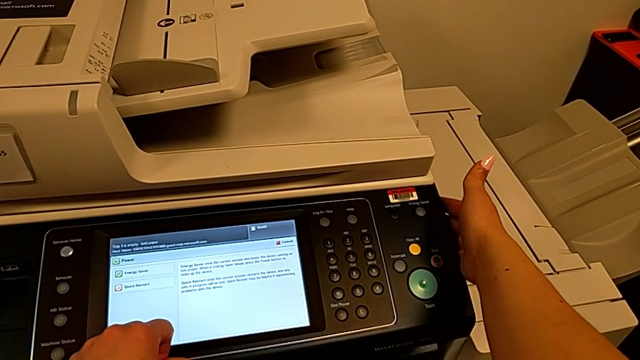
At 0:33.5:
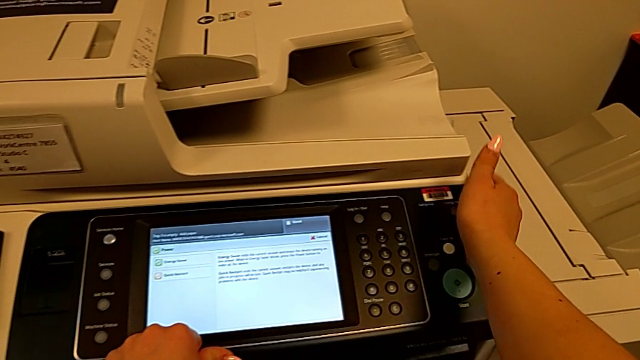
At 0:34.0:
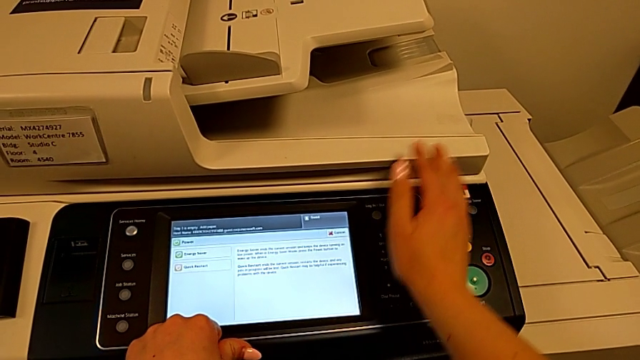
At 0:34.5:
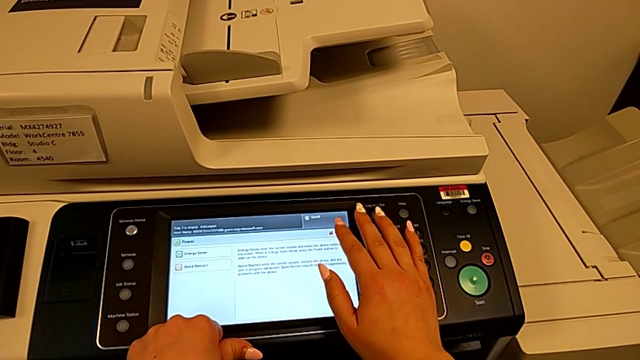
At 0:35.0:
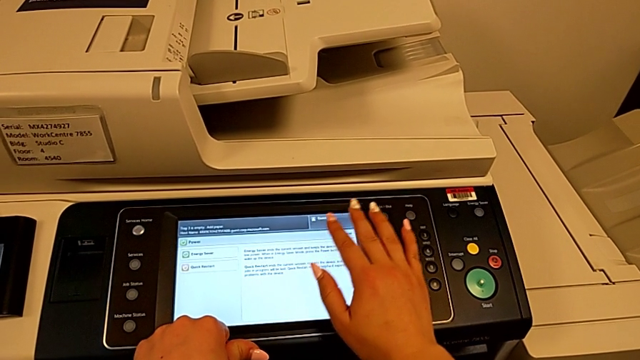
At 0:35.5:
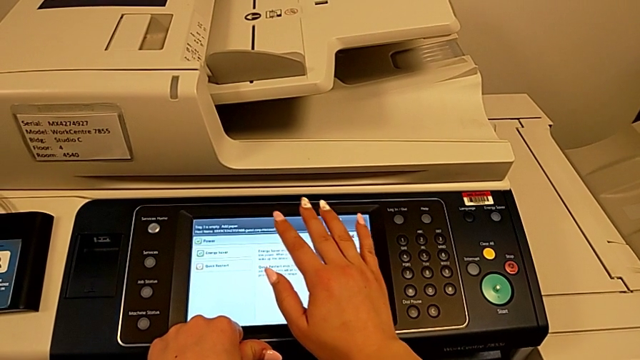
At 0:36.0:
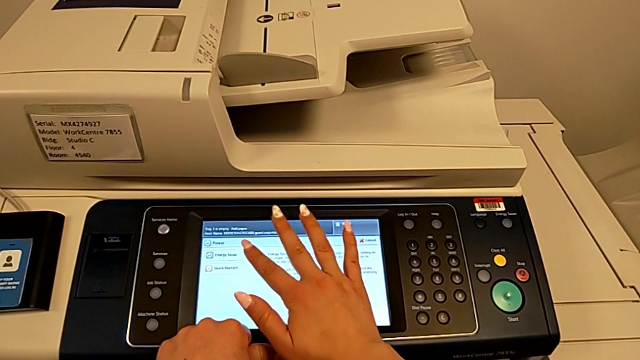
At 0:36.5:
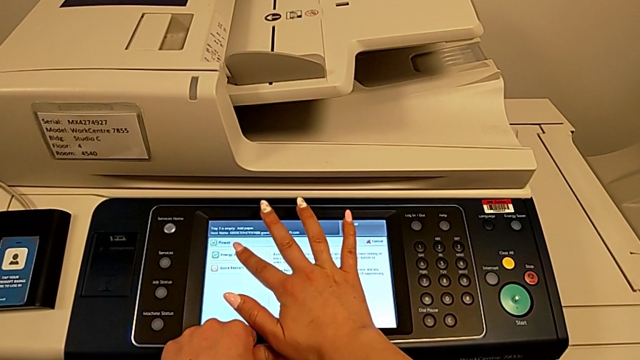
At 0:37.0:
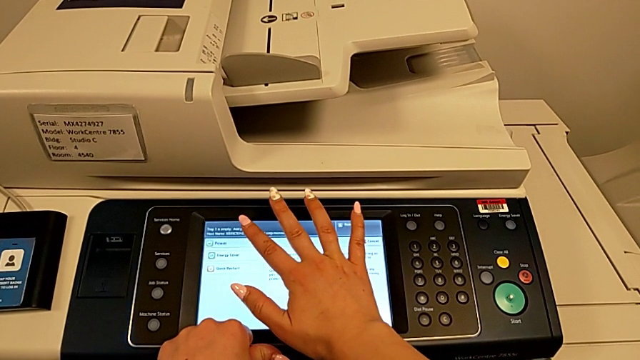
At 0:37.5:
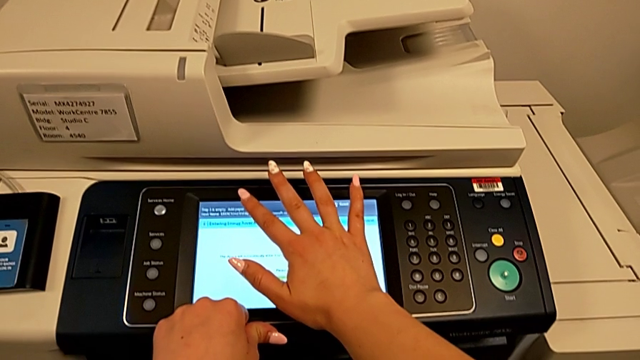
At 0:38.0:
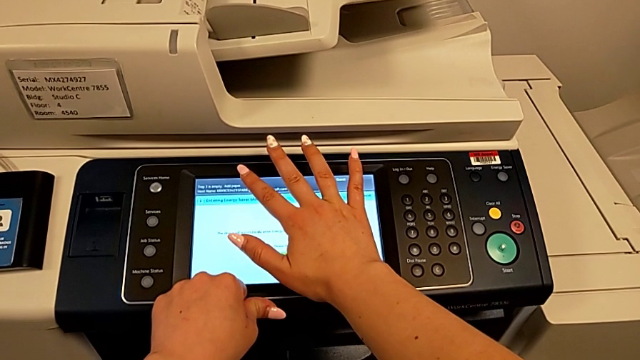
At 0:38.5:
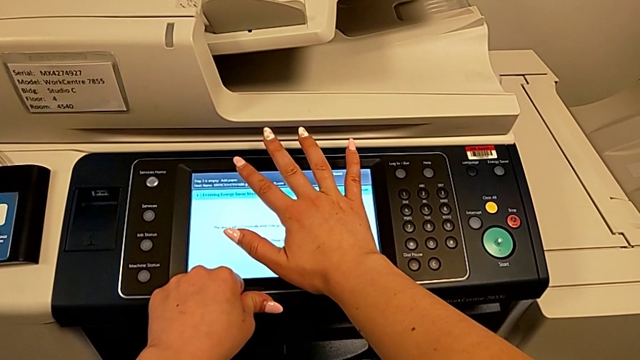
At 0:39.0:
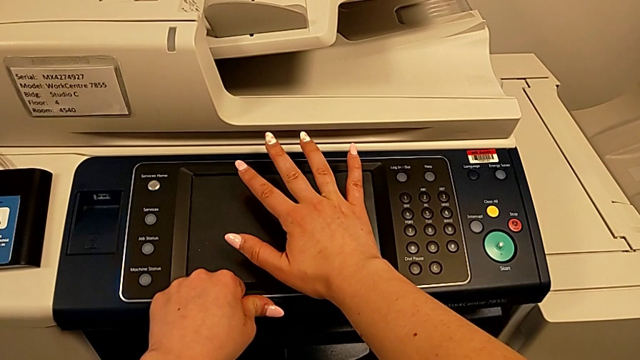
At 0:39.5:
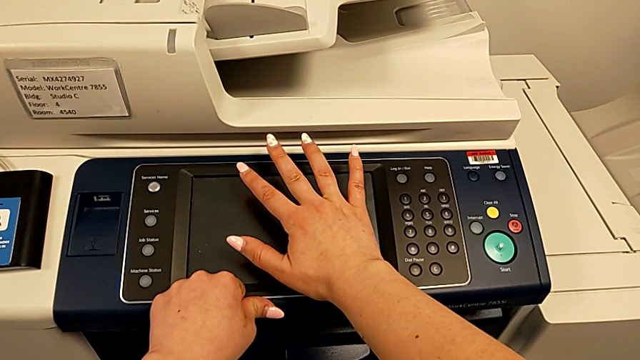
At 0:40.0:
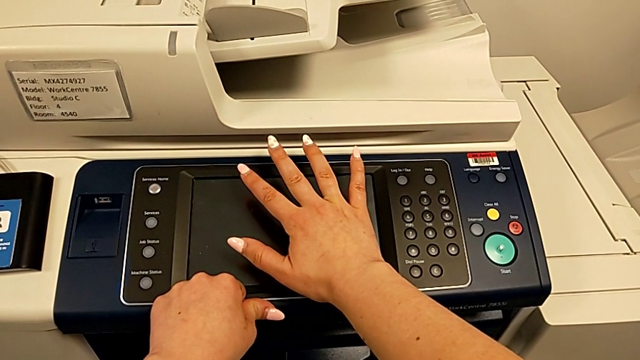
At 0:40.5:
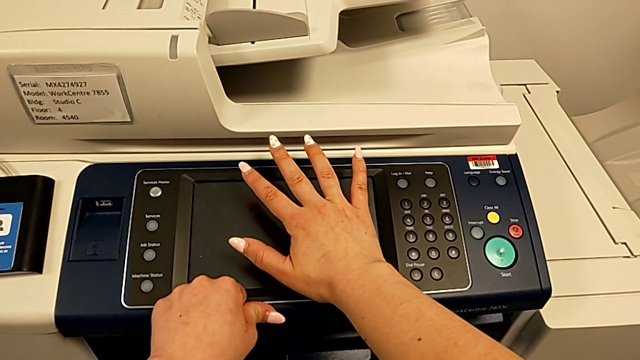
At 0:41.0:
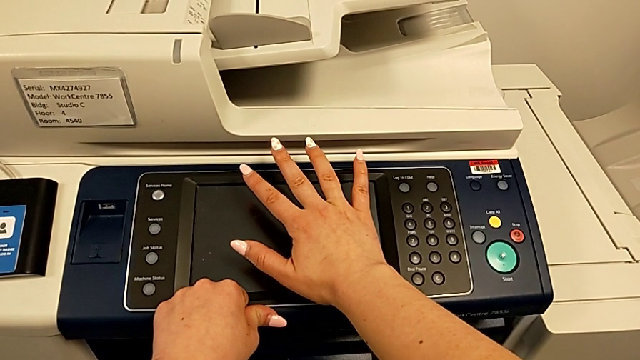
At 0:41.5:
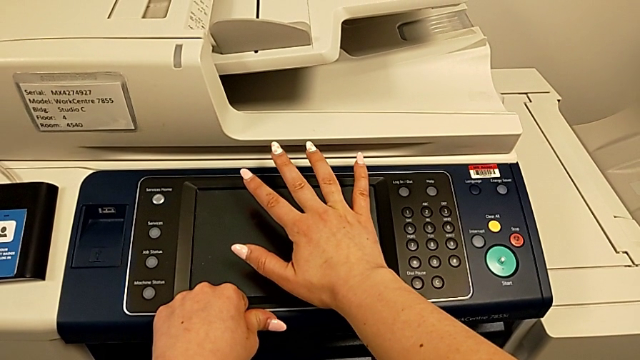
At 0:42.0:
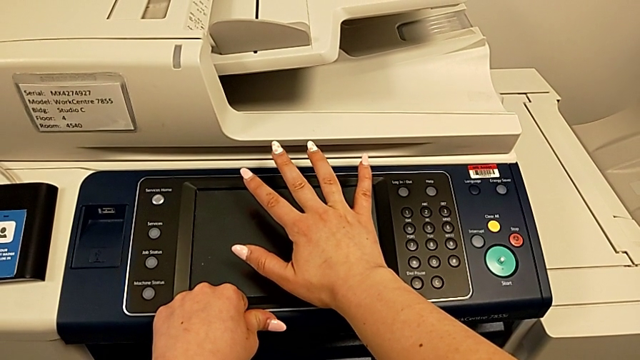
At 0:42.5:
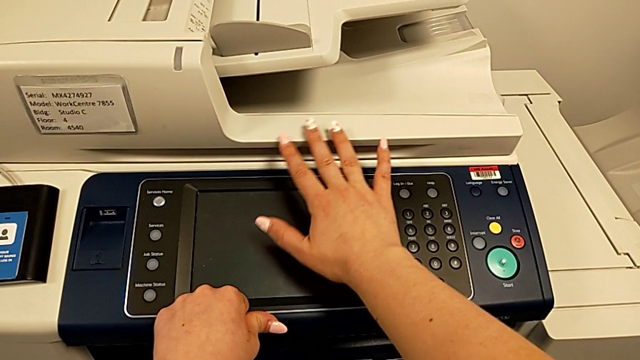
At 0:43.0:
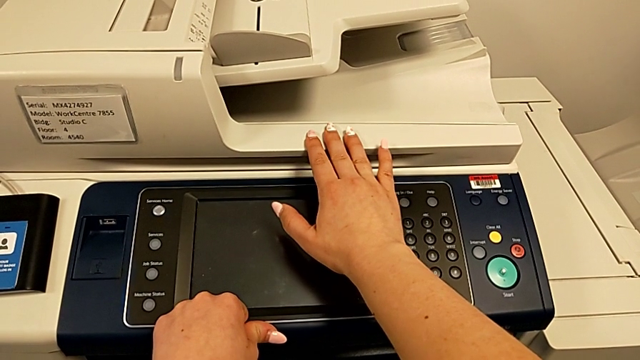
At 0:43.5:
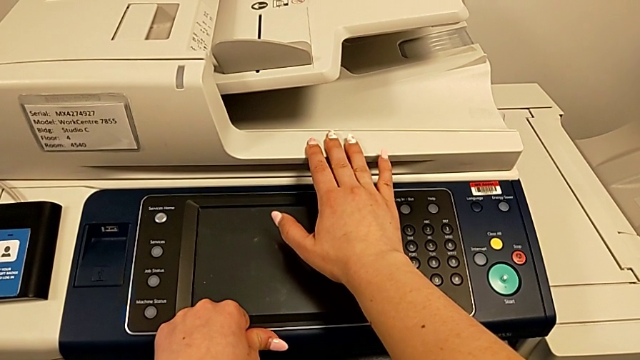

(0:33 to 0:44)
The camera wearer is turning off the printer. They press the touch screen.

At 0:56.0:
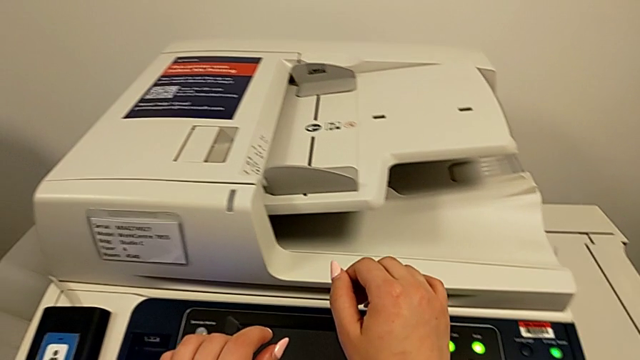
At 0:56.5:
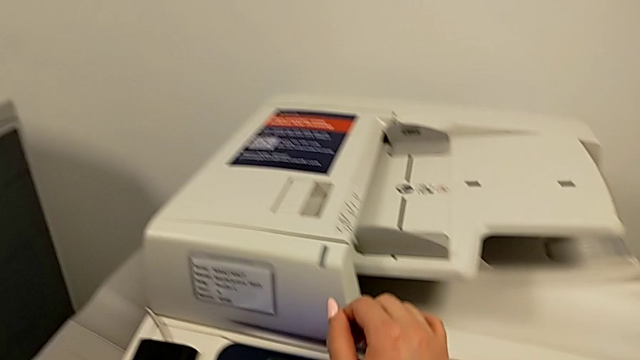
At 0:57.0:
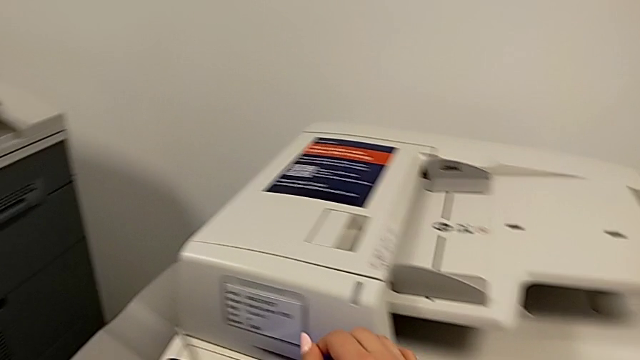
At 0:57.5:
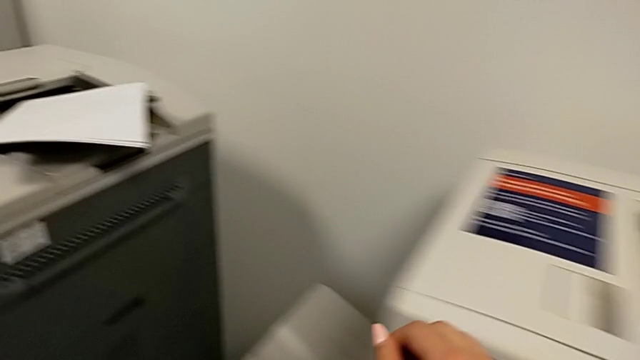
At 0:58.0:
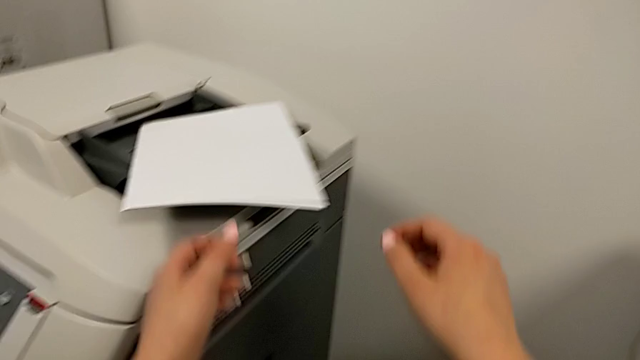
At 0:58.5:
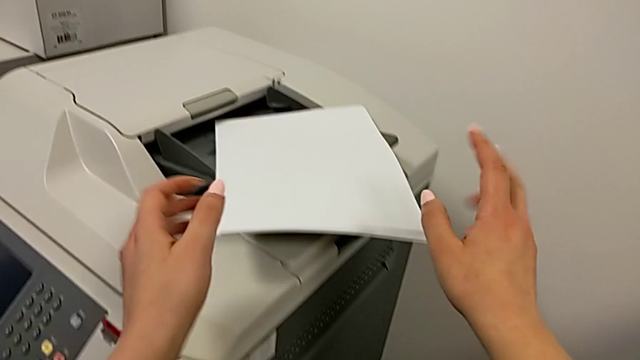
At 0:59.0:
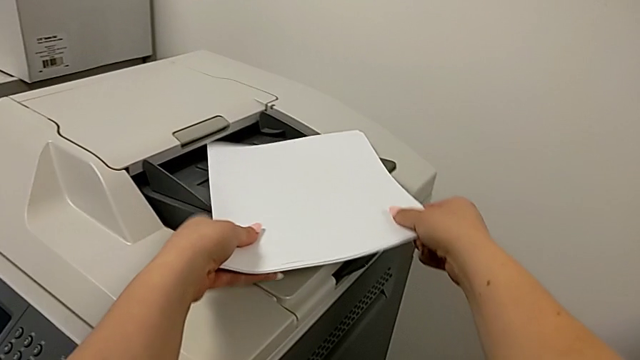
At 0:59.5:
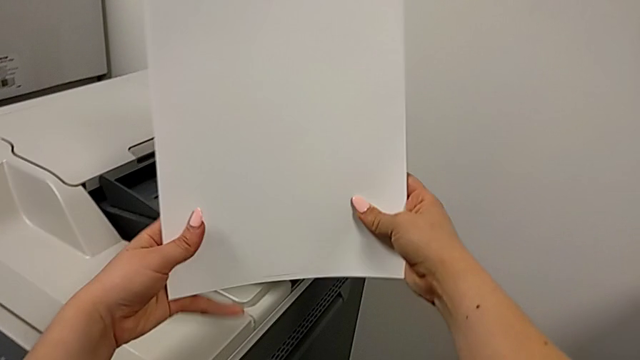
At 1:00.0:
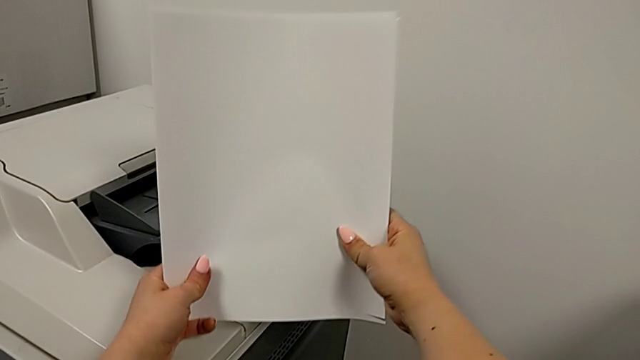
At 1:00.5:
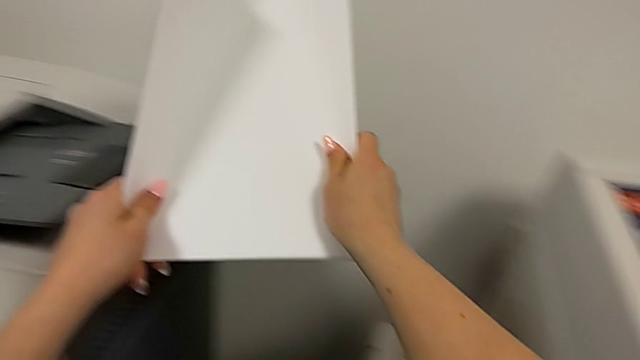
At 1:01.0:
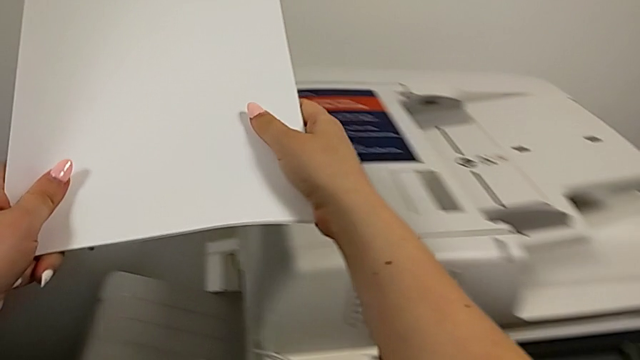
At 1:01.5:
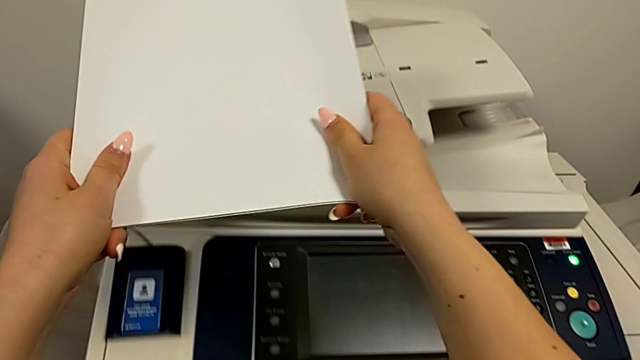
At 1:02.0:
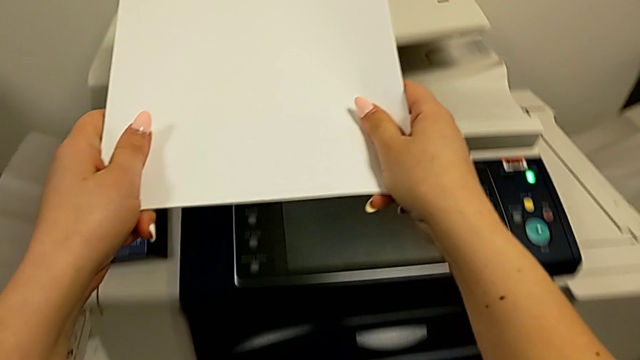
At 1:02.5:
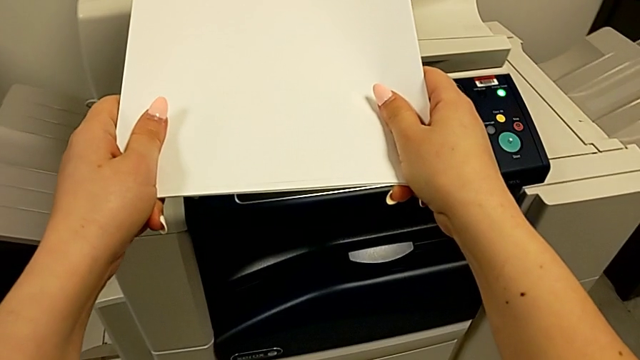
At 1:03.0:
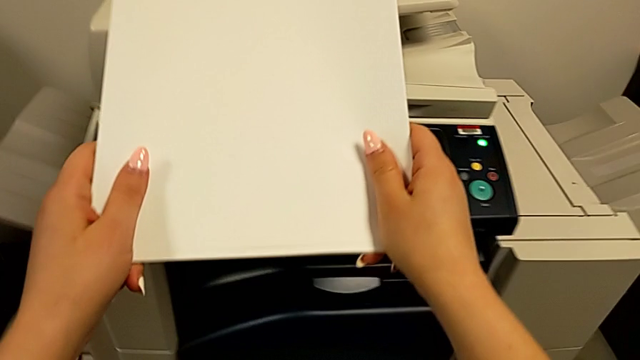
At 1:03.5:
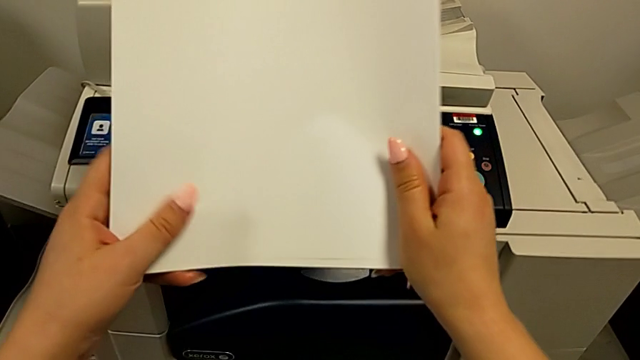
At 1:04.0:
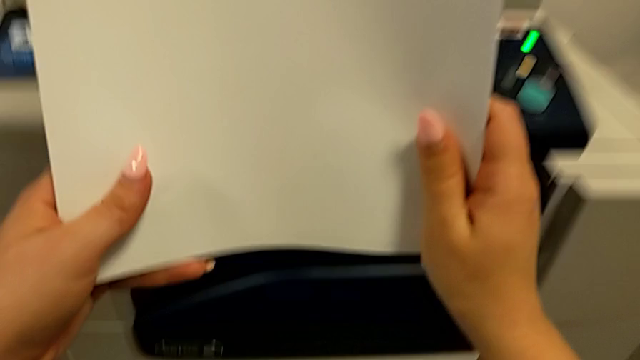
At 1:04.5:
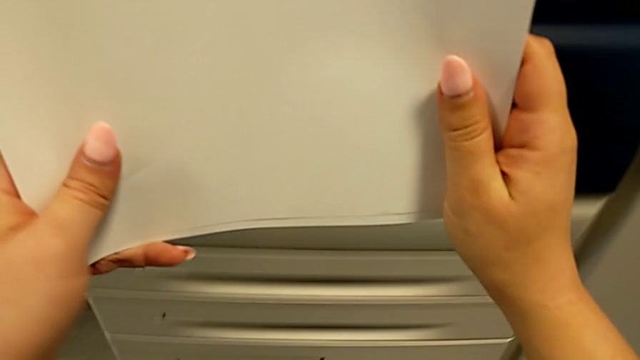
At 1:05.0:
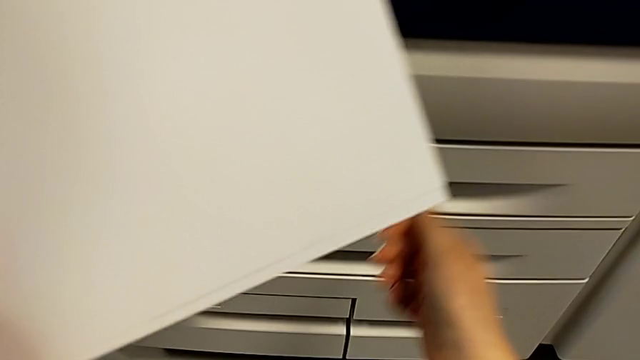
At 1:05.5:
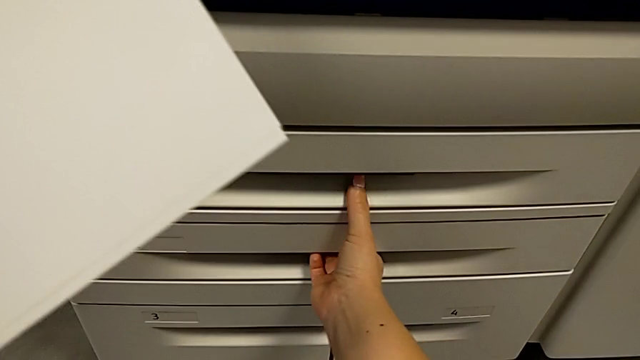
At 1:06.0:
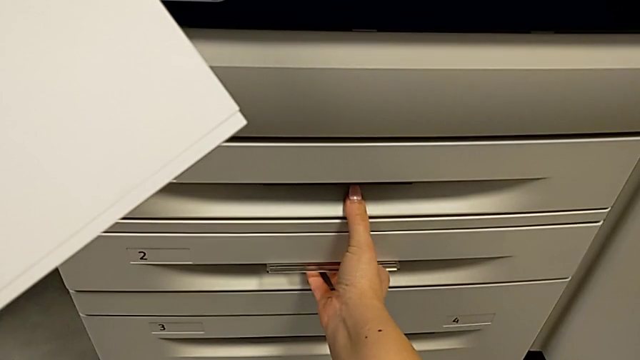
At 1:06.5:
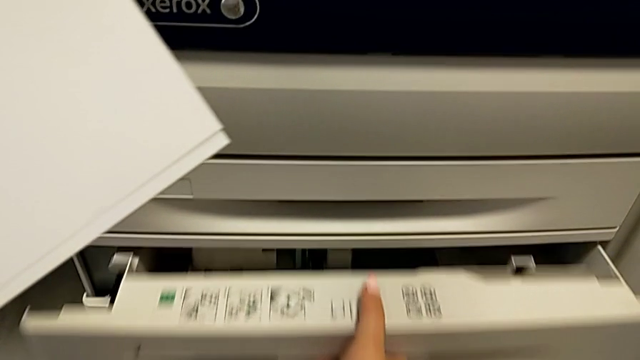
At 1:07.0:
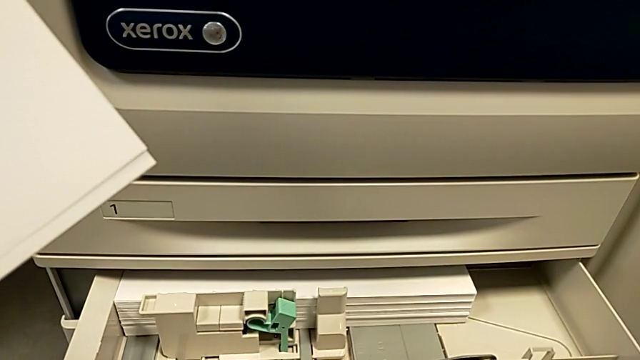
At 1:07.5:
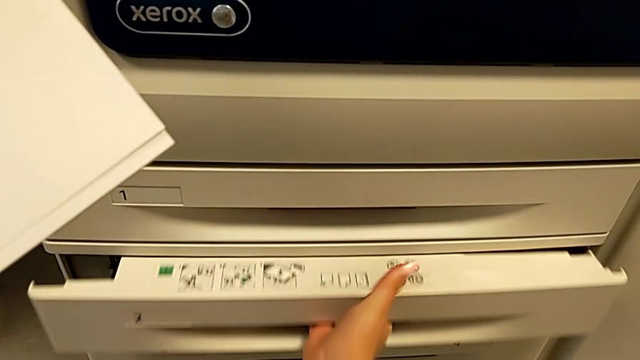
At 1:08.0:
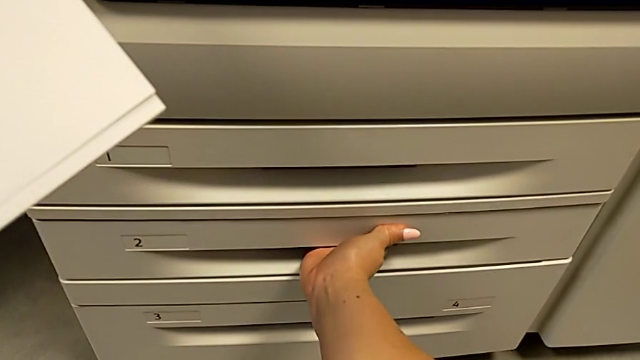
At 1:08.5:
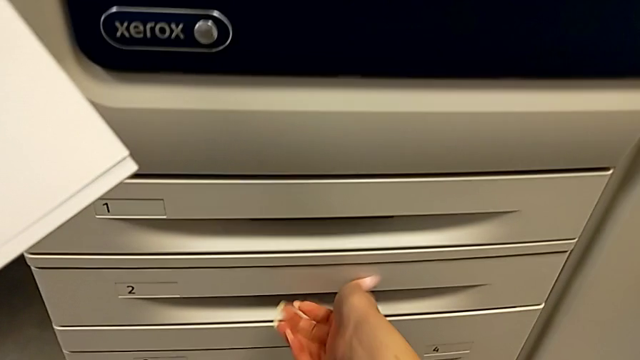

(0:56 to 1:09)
The camera wearer is inserting the paper stack on the paper tray. They grab the paper stack, hold it, wrongly open and close the second paper tray.
